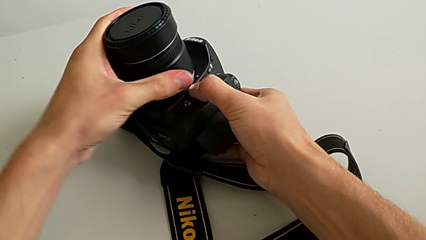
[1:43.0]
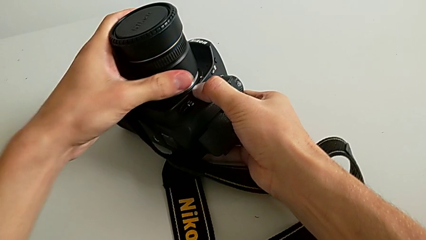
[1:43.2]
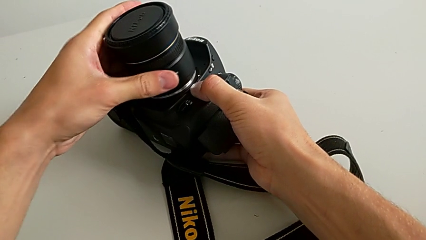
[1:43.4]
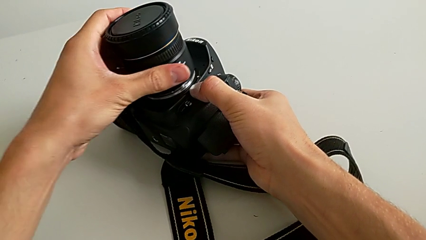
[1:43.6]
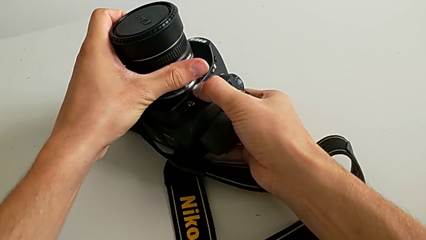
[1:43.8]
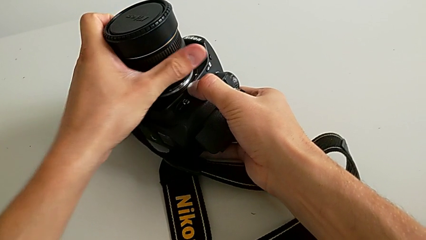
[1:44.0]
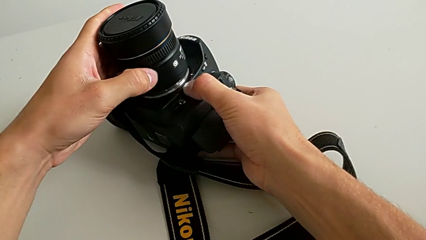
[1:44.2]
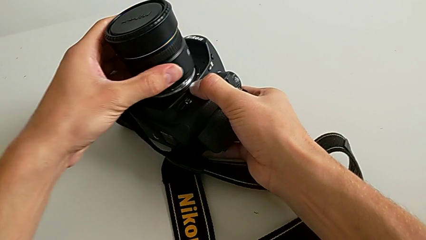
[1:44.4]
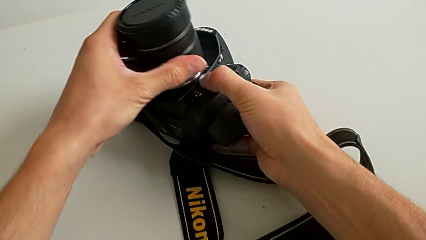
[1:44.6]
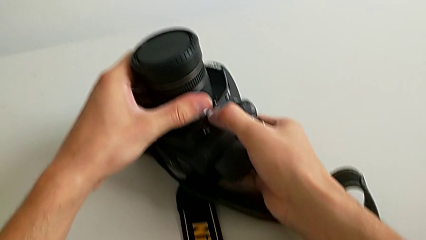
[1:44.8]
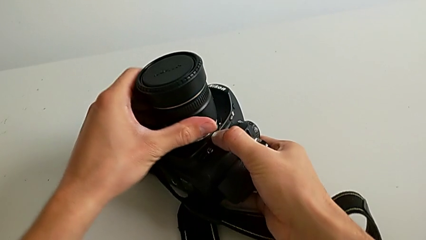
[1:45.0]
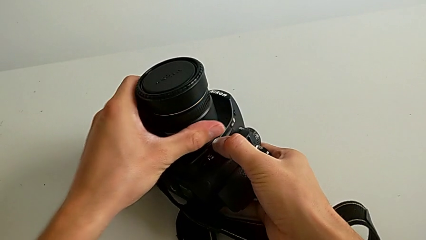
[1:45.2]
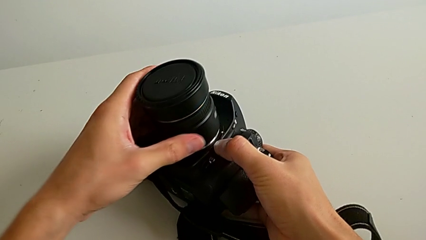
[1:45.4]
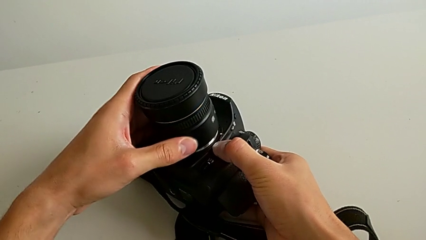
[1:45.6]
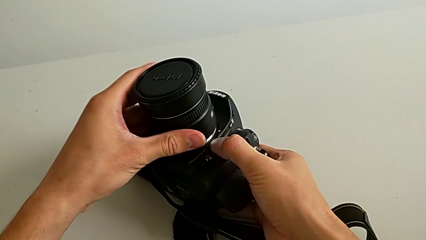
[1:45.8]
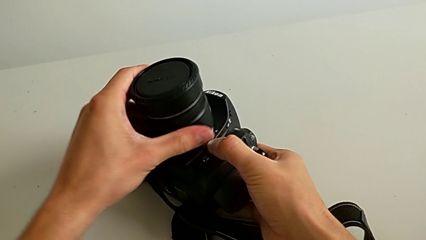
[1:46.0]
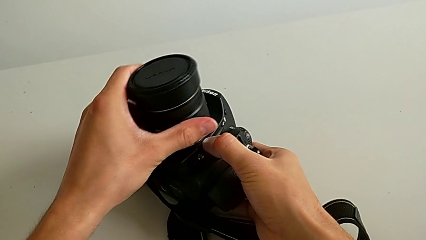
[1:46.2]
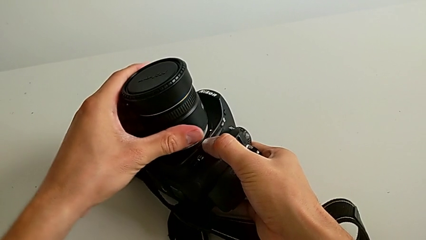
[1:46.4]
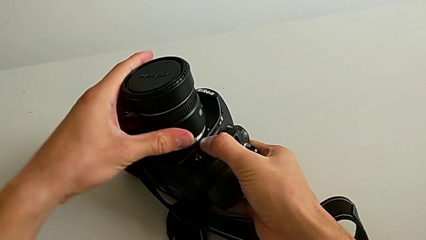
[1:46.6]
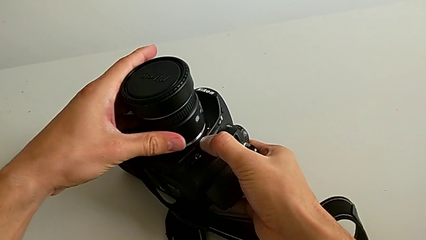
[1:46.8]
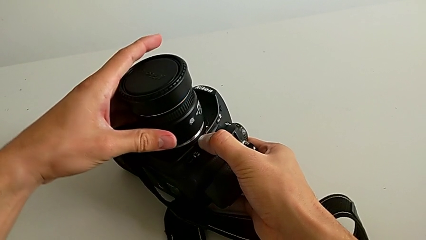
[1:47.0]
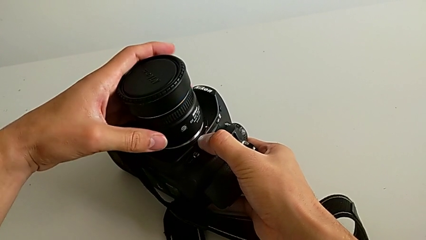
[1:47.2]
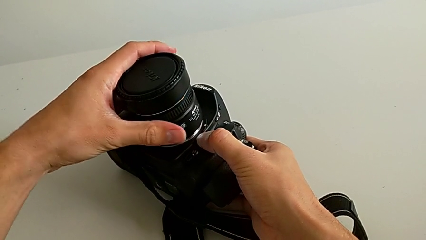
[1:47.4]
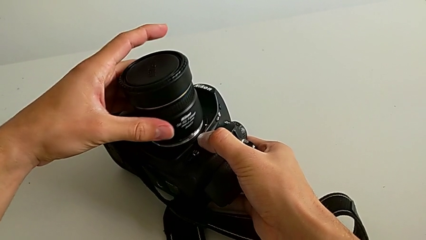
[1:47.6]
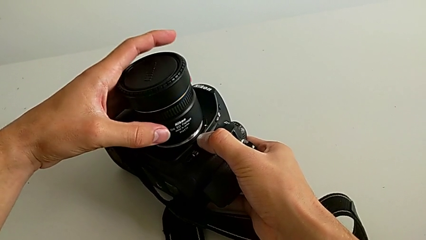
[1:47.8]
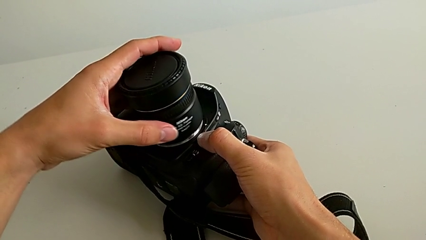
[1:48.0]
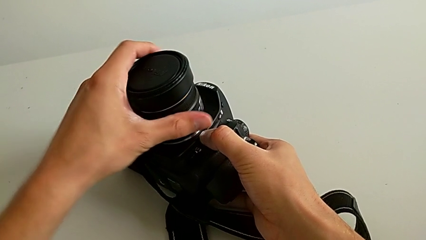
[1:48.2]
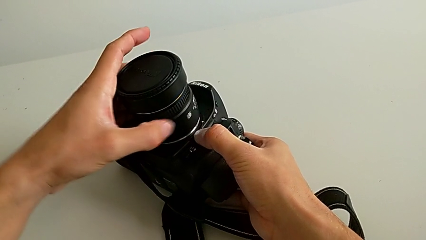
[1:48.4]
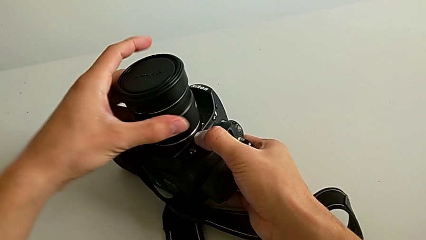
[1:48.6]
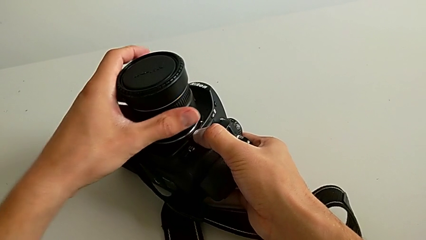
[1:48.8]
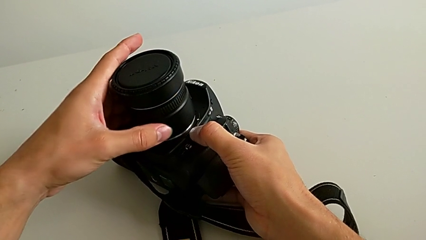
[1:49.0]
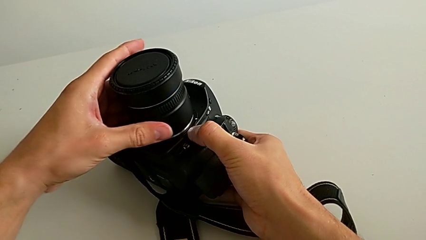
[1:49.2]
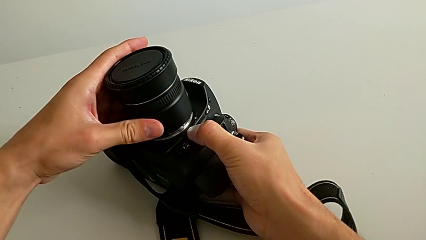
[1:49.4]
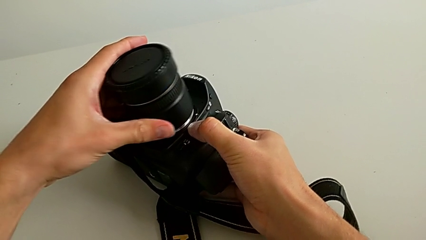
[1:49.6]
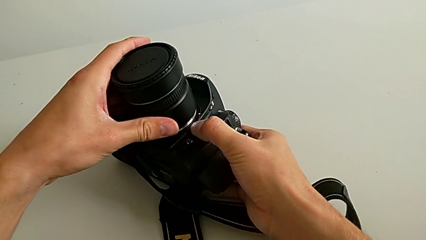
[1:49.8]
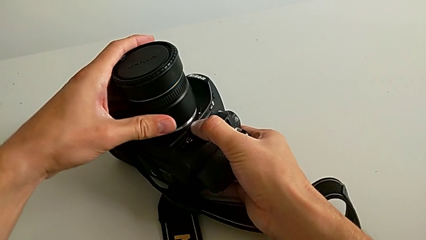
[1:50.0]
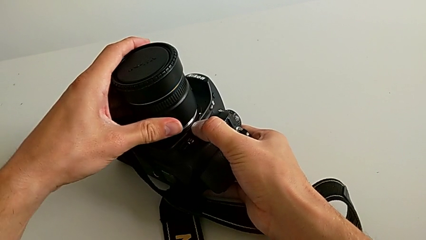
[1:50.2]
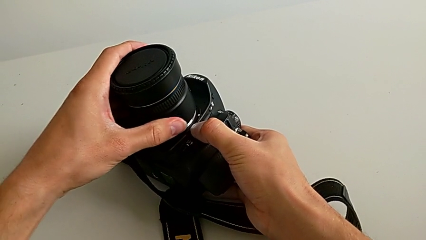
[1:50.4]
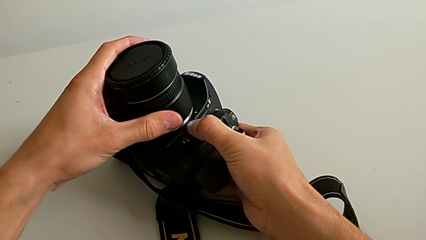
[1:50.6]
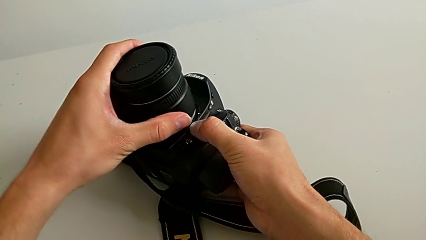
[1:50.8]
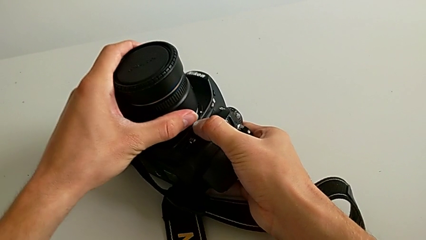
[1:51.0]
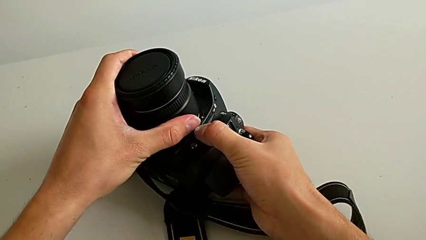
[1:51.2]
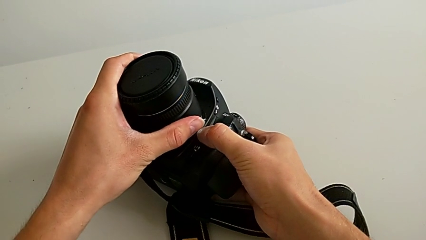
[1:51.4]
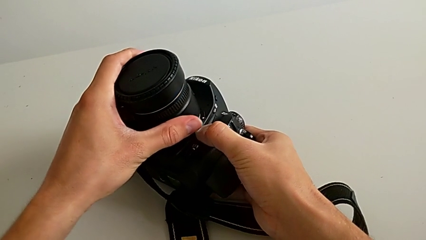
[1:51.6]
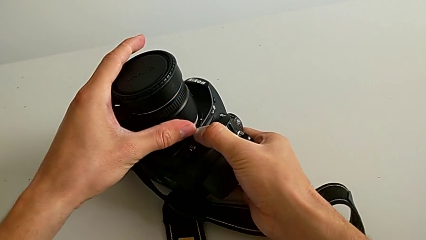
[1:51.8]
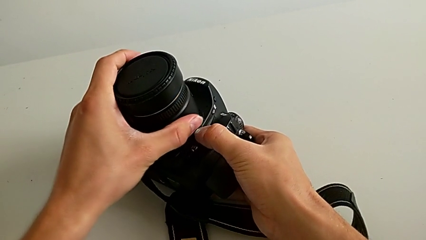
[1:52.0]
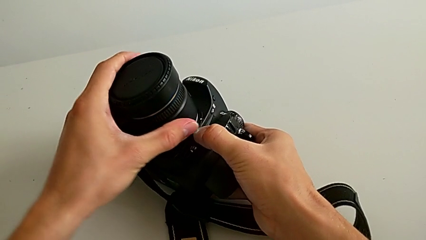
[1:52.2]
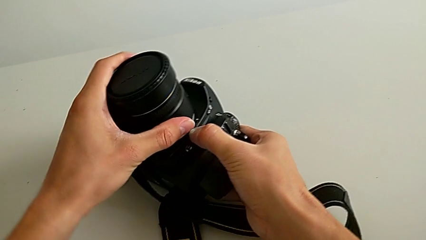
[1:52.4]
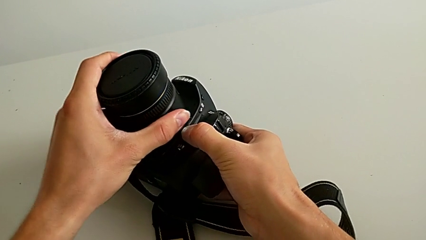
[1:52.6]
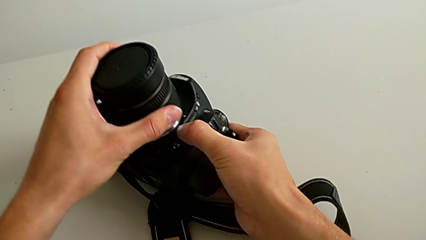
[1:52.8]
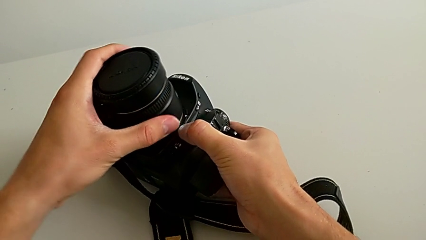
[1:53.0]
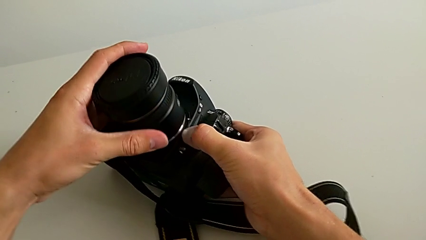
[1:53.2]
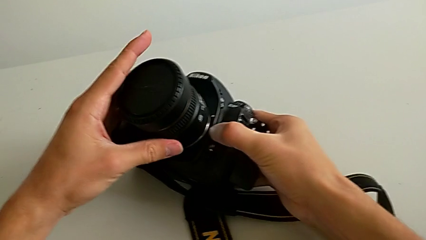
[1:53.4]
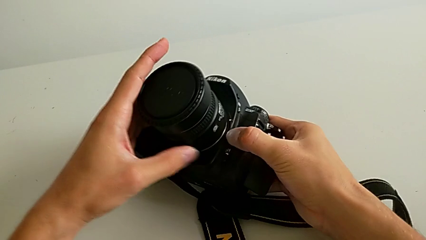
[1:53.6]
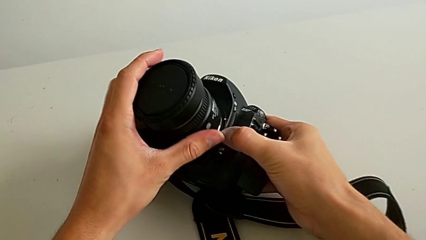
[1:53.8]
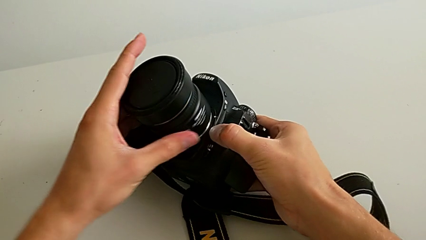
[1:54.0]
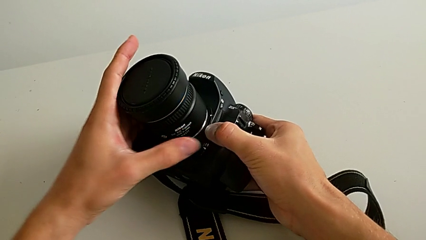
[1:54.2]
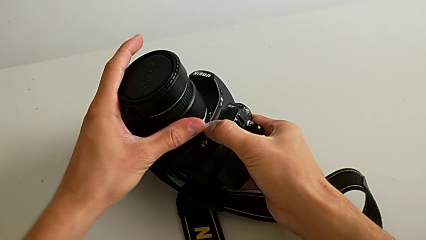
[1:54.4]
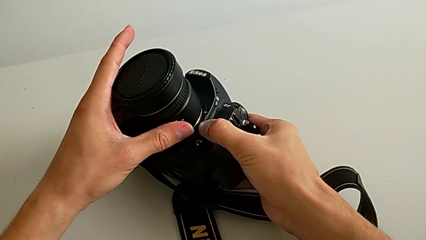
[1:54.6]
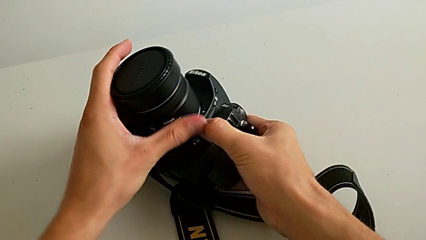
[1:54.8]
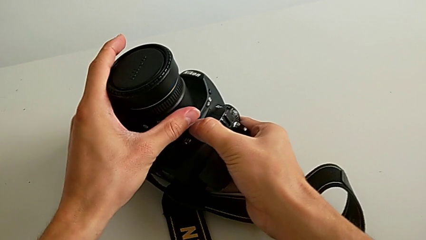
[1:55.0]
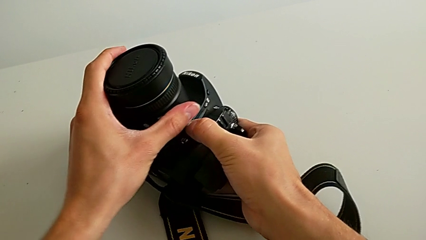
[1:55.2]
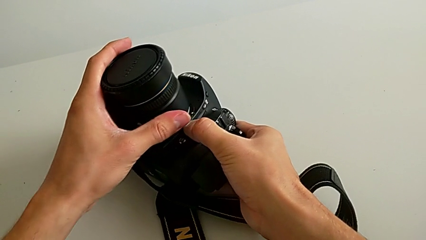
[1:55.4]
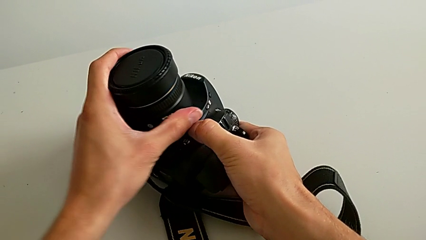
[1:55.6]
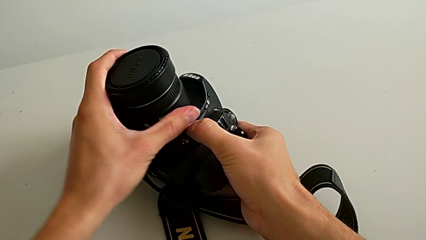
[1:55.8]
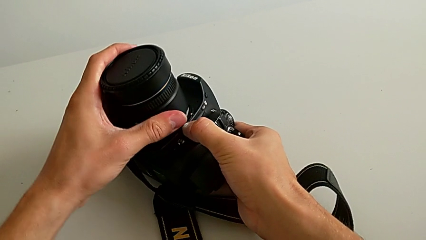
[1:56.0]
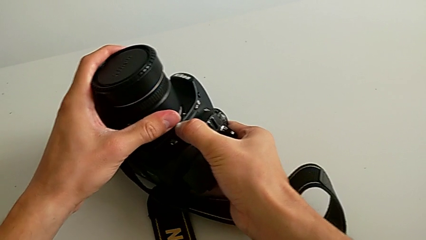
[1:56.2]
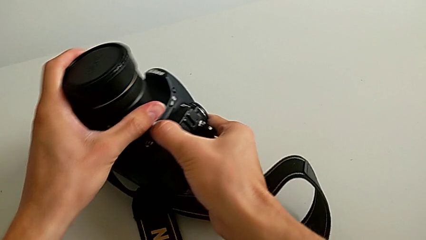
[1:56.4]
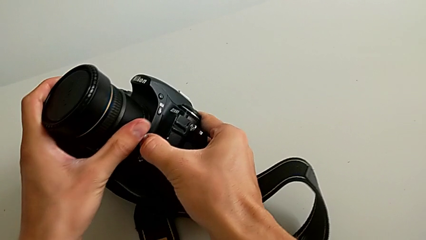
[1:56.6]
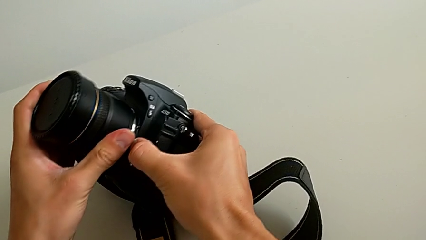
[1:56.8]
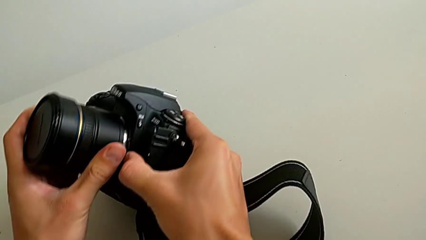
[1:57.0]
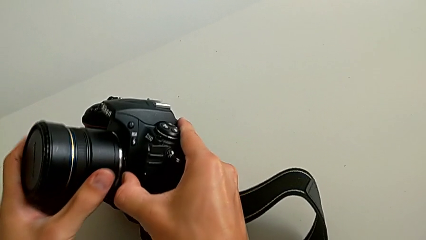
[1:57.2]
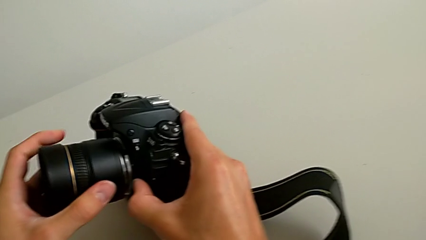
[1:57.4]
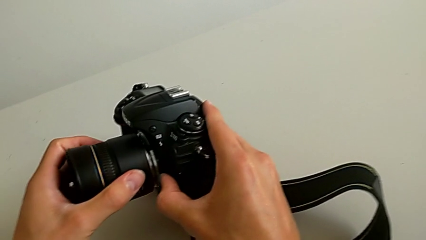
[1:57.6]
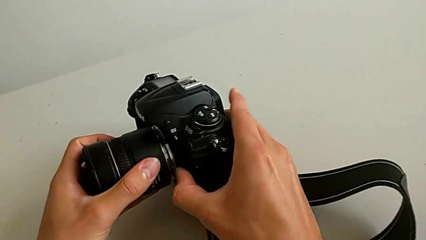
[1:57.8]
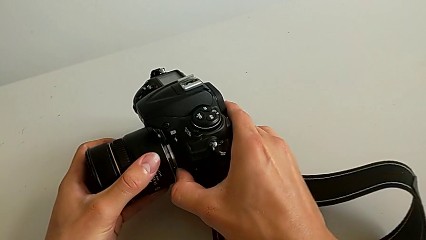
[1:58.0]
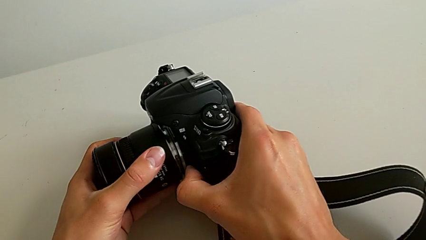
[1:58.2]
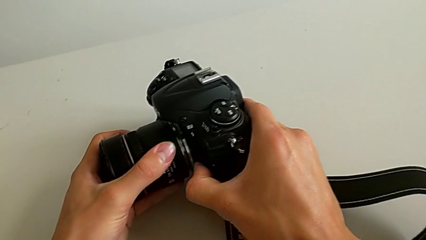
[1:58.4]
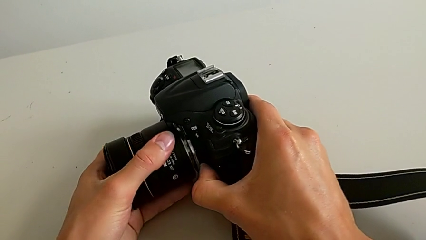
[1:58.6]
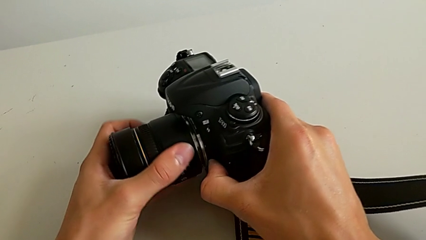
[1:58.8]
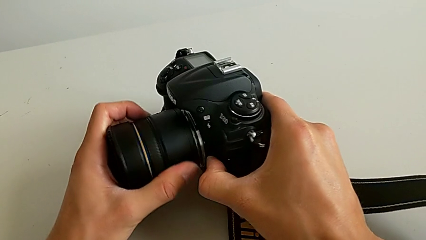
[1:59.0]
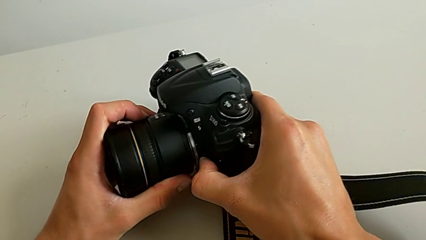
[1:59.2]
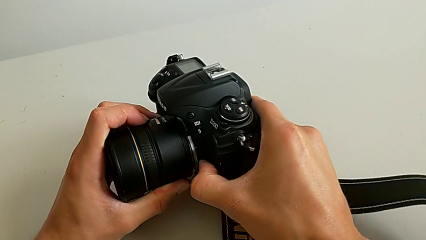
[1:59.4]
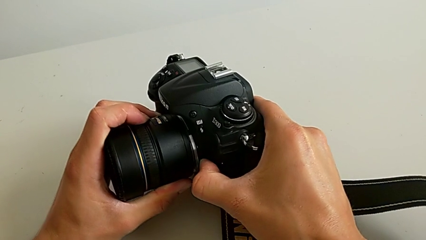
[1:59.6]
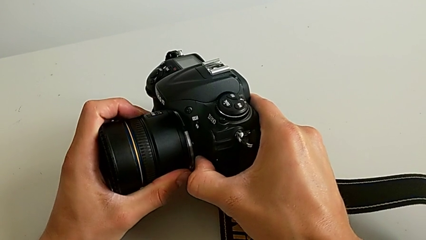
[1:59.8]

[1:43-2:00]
The camera wearer is attaching the lens of the DSLR camera. They wrongly rotate the lens twice in the wrong direction and turn the DSLR.
